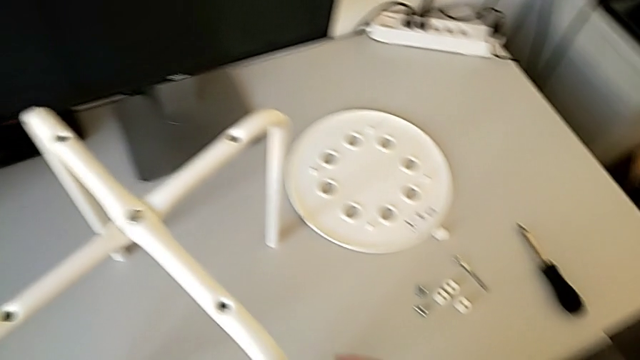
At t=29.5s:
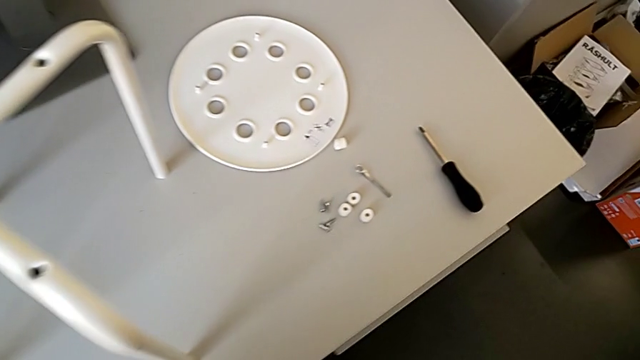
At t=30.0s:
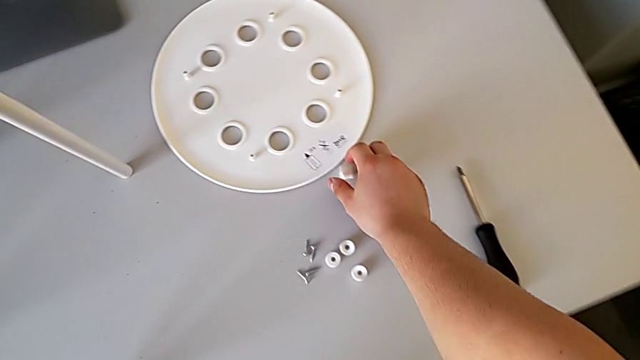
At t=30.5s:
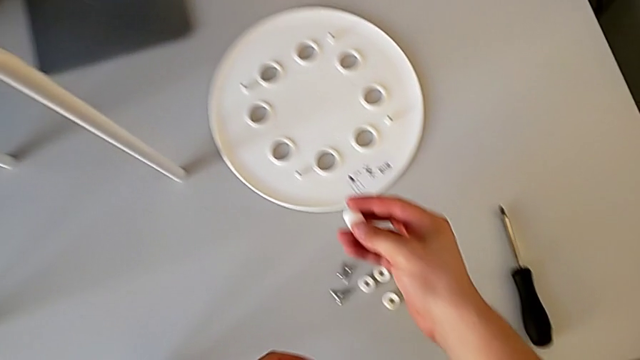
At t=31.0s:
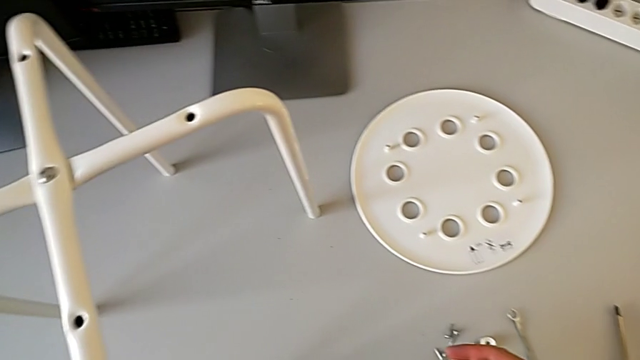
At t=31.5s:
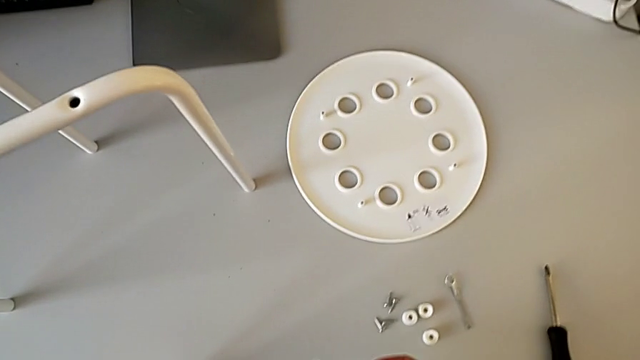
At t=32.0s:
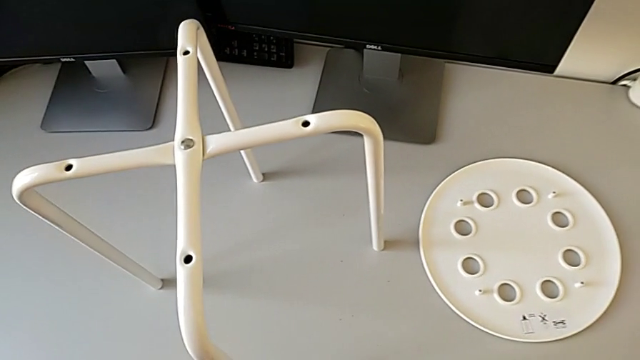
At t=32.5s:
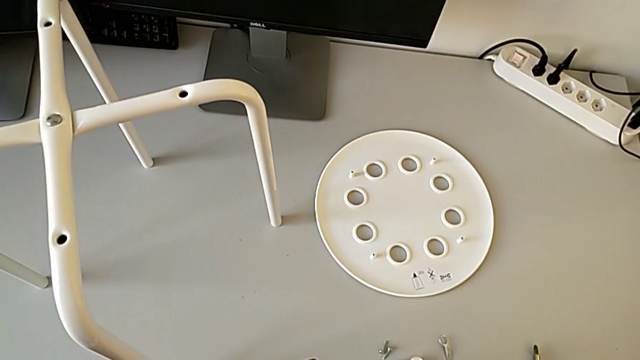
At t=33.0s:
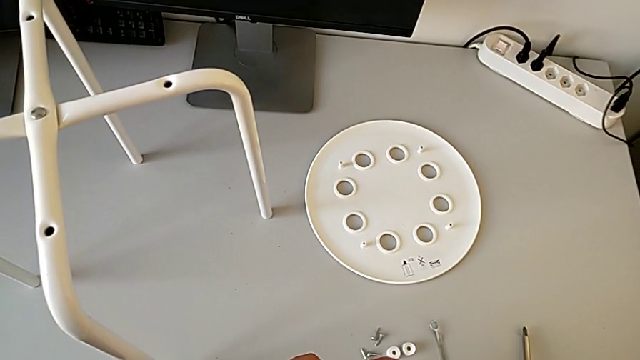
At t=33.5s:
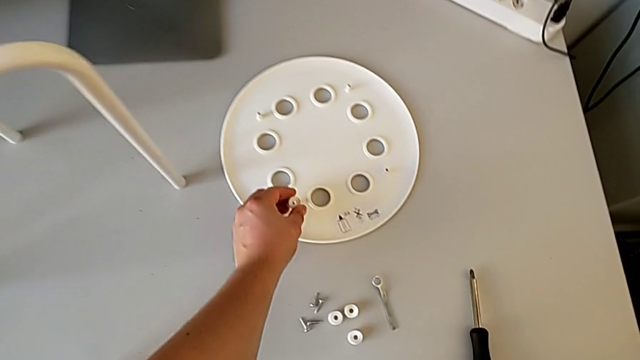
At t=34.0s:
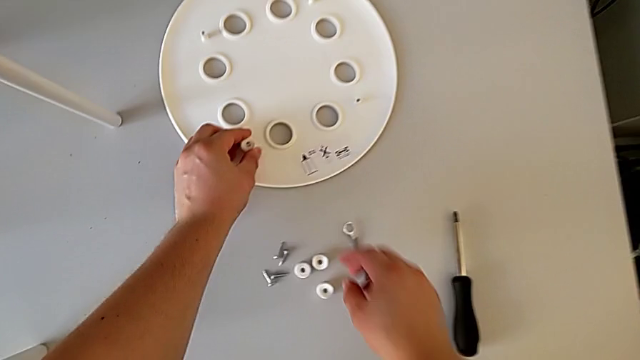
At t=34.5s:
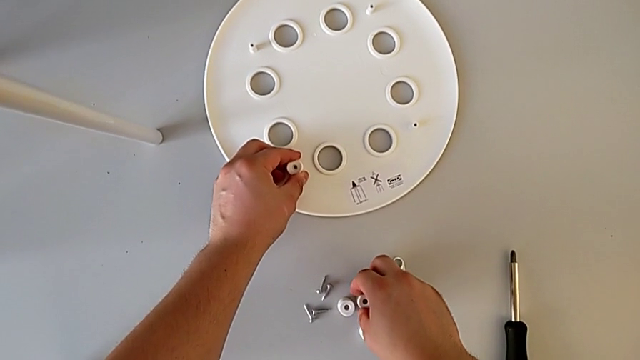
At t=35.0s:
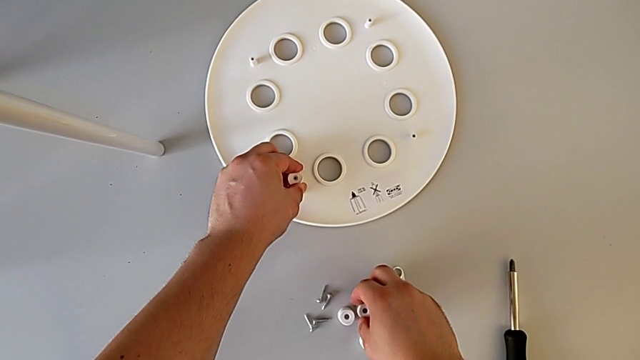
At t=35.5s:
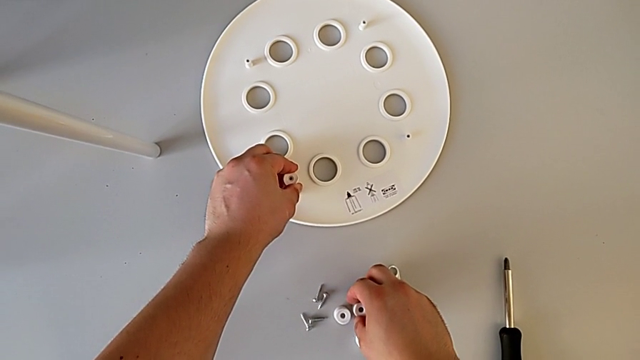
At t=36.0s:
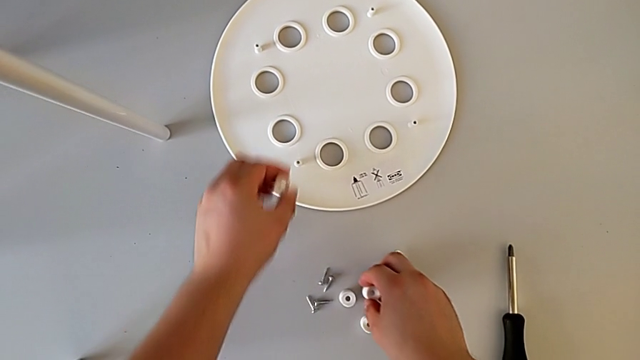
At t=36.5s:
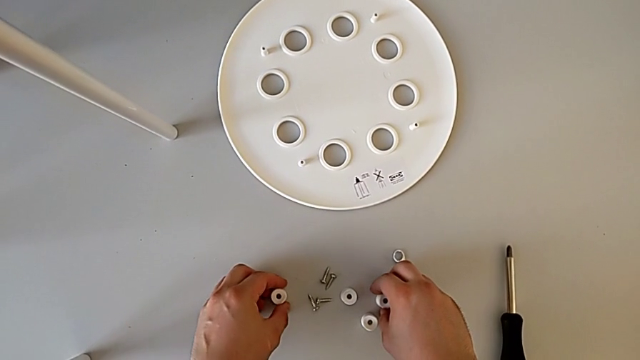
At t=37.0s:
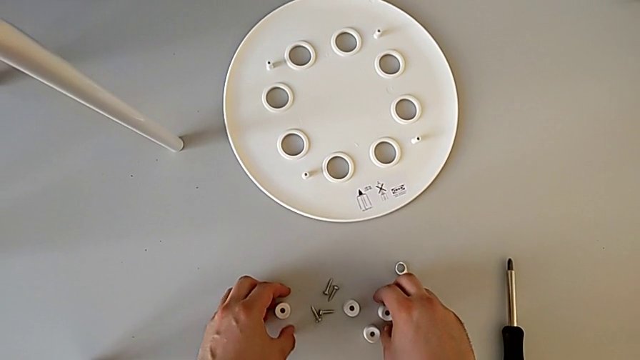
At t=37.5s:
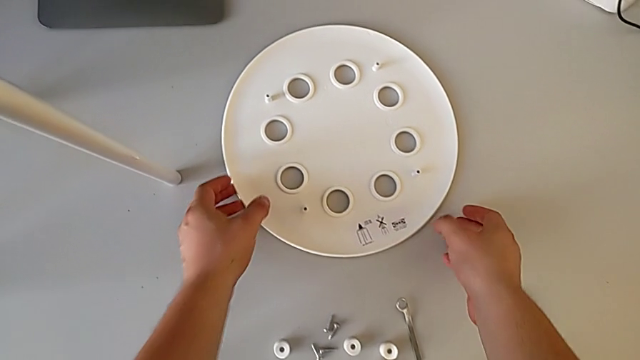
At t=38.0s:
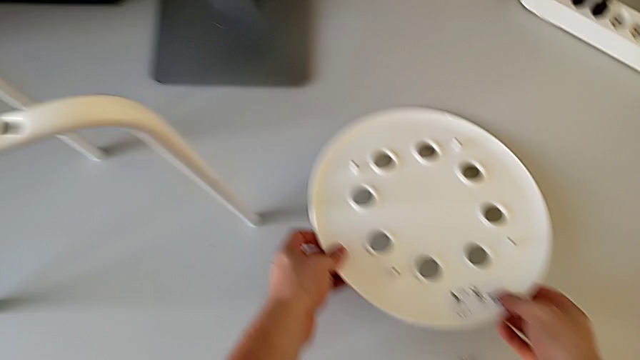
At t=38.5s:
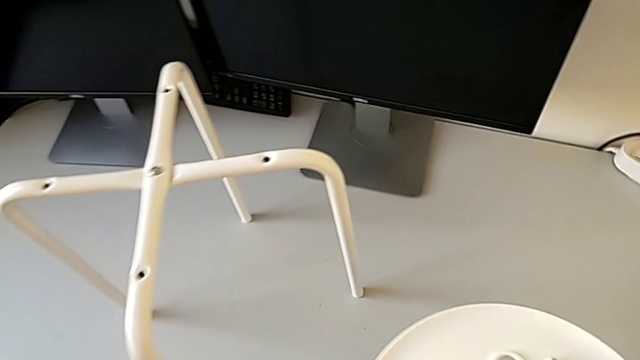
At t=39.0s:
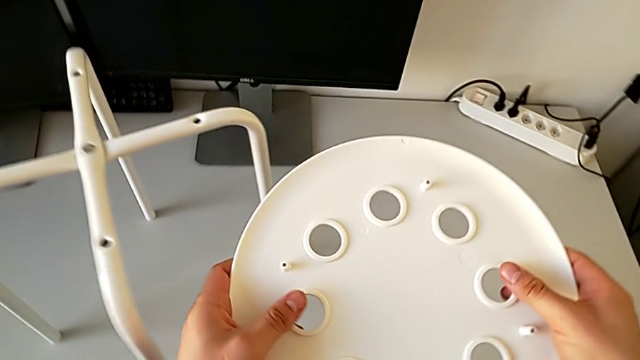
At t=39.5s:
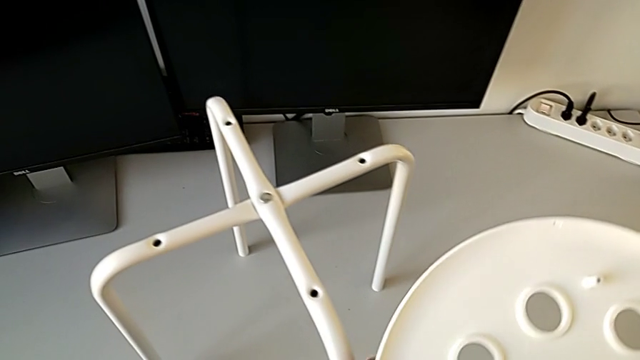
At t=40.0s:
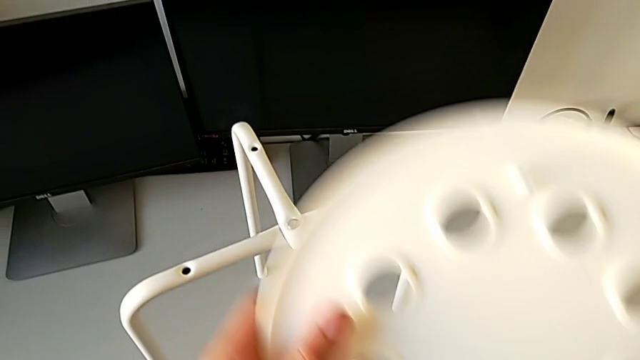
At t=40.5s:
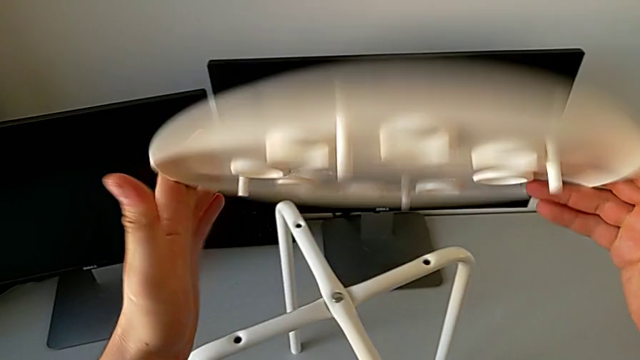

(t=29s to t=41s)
The camera wearer is assembling the seat. They wrongly grab and hold the washer, grabbing the saddle washer, place the washer, lift the seat and rotate it.

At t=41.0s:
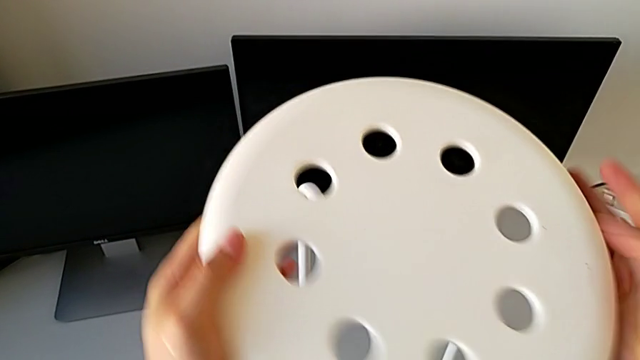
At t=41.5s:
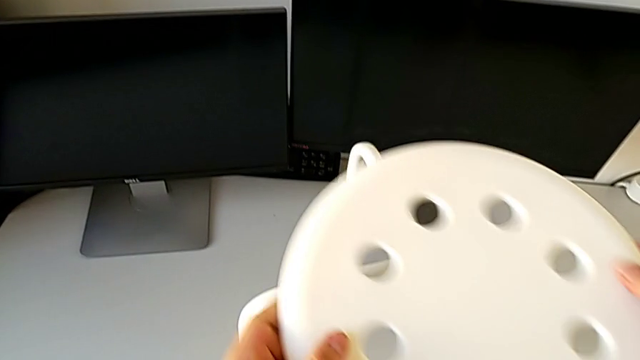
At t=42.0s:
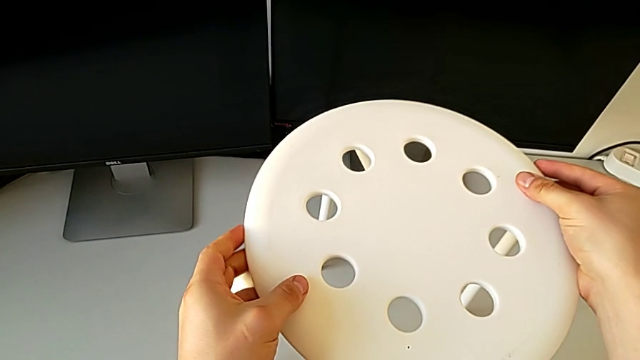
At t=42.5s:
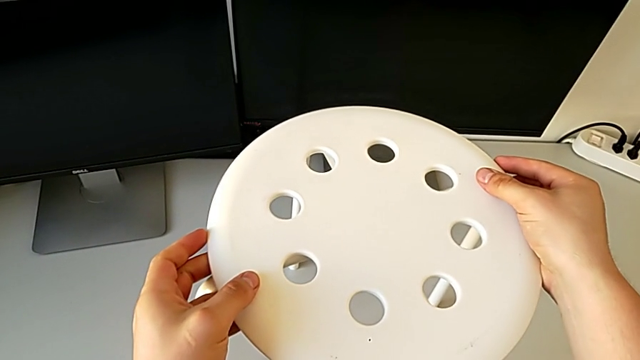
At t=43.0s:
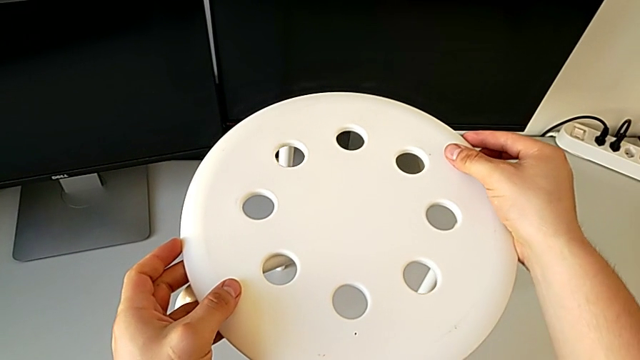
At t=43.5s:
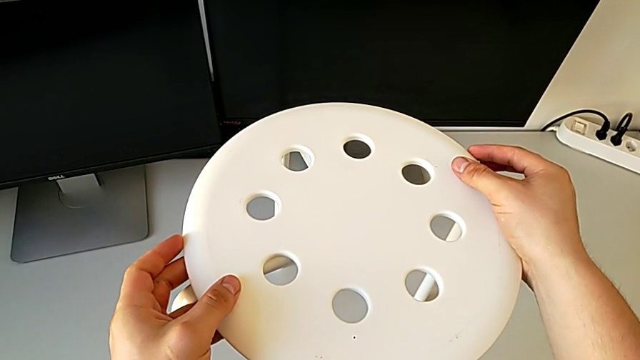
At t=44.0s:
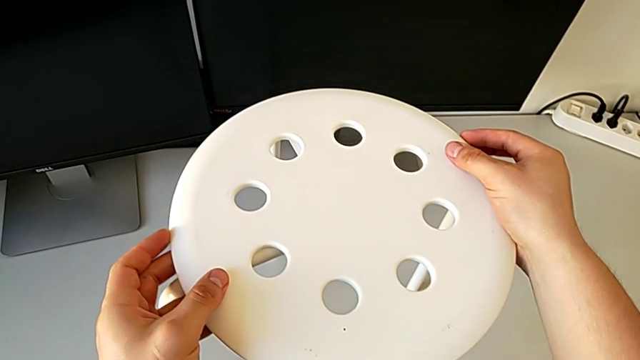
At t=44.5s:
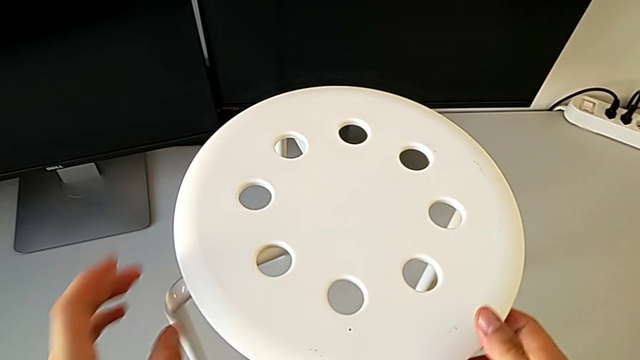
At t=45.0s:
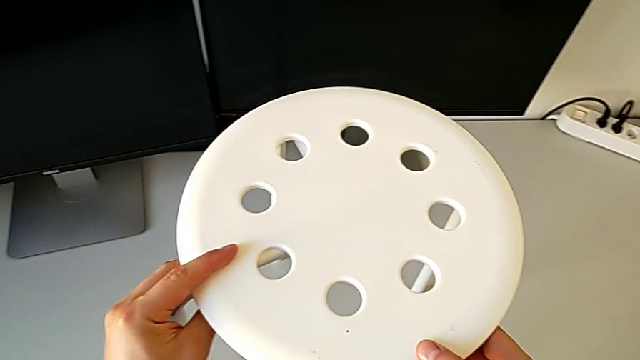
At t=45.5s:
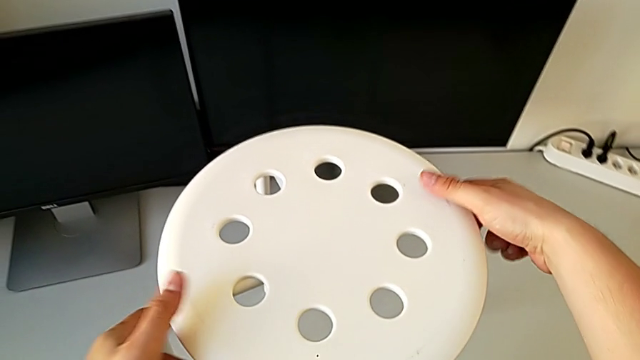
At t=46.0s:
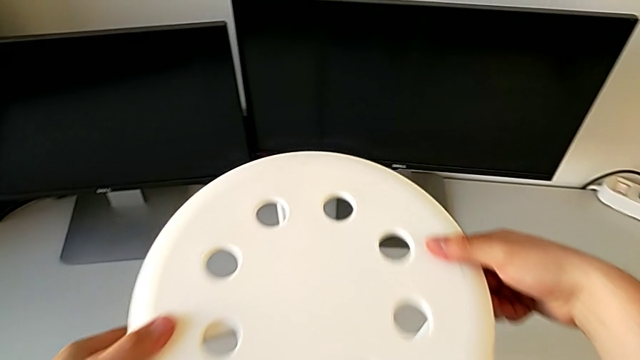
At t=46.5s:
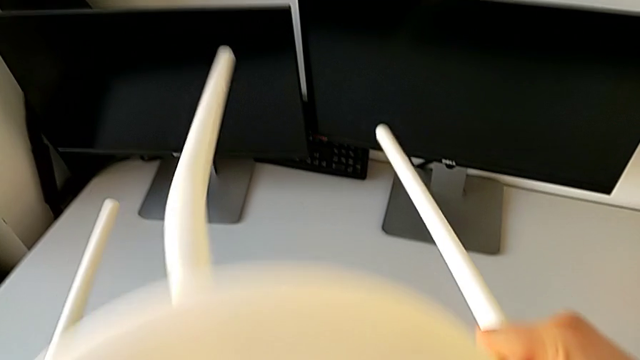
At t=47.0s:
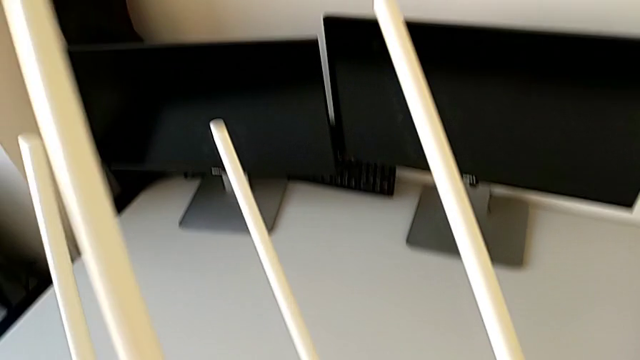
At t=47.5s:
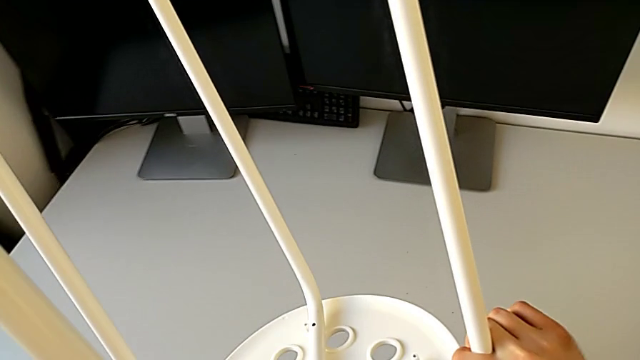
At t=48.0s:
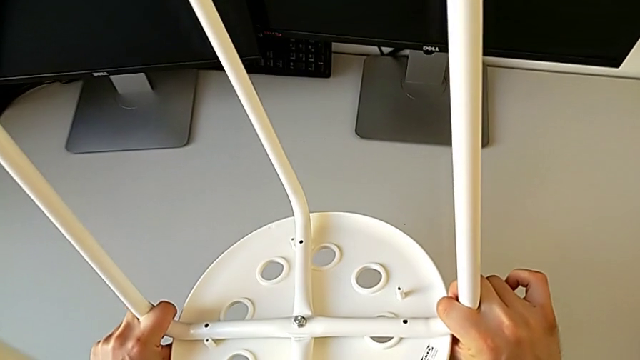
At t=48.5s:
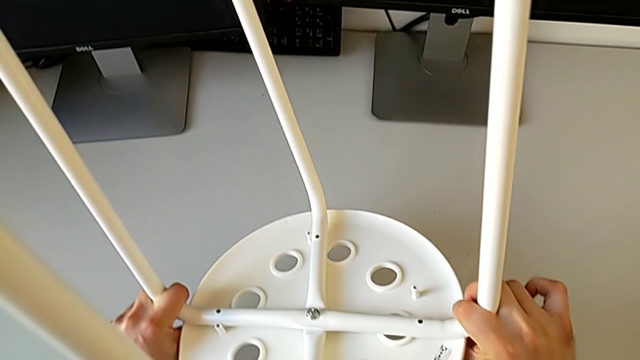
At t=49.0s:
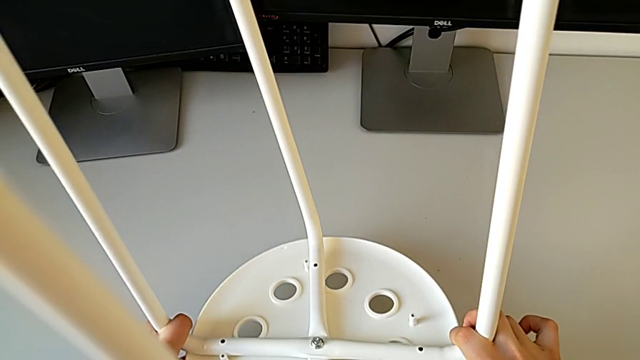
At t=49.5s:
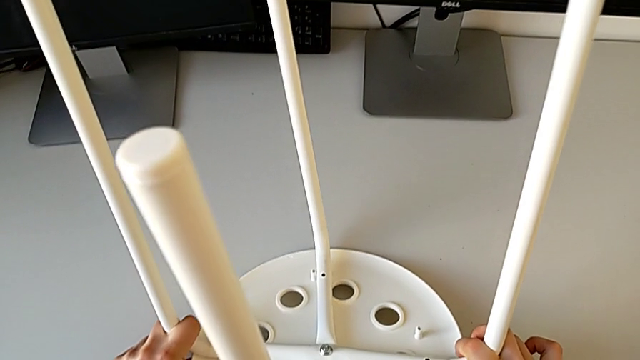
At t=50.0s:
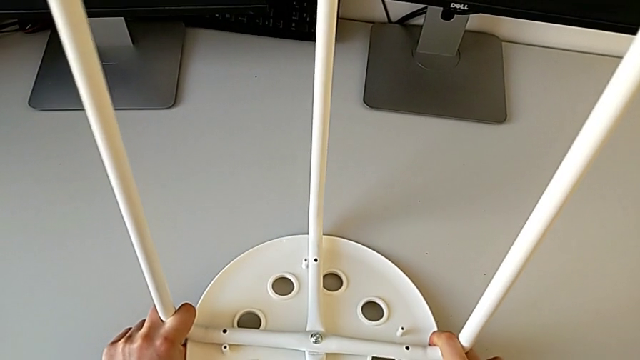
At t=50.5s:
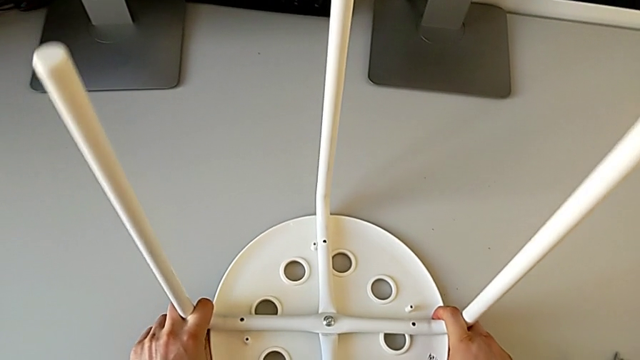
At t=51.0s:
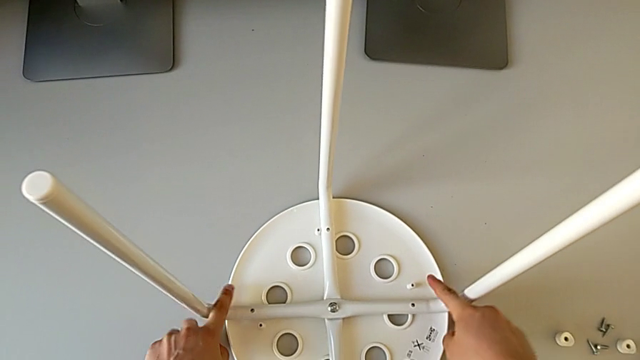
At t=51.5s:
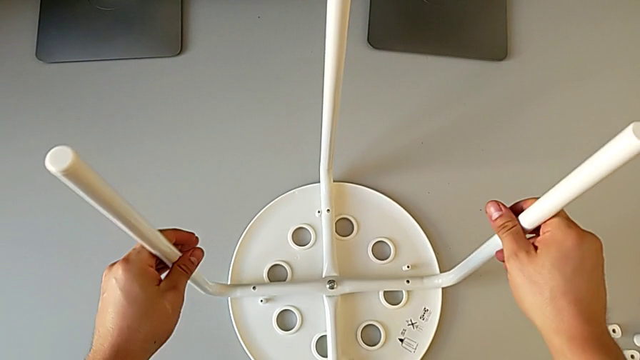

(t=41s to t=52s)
The camera wearer is assembling the seat. They align the seat, rotate the stool and grab the leg.
